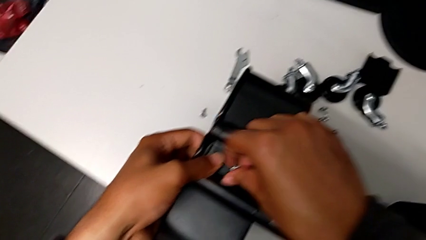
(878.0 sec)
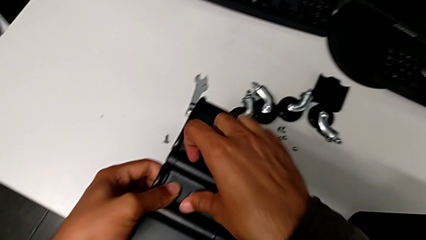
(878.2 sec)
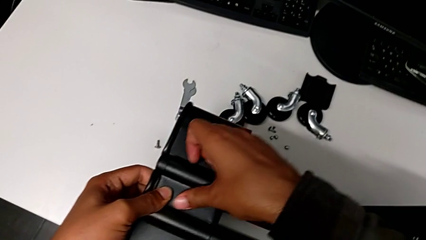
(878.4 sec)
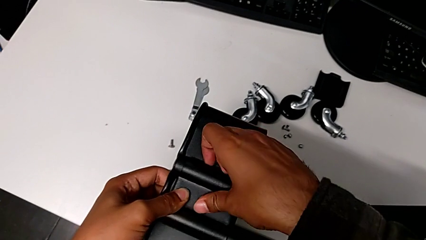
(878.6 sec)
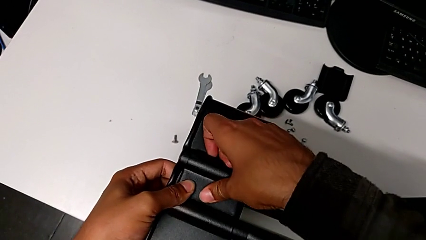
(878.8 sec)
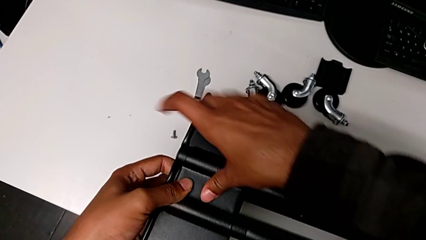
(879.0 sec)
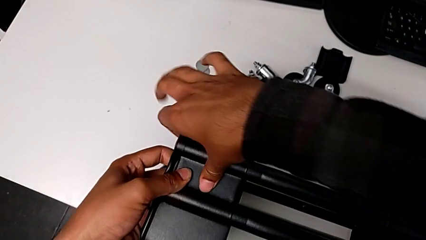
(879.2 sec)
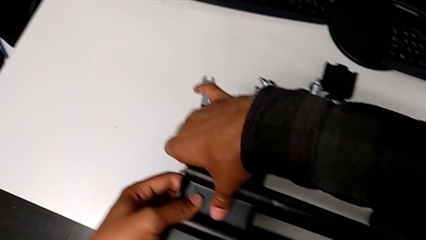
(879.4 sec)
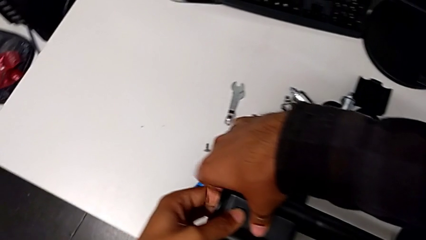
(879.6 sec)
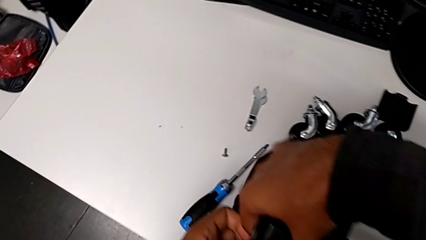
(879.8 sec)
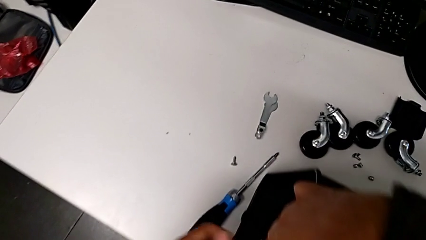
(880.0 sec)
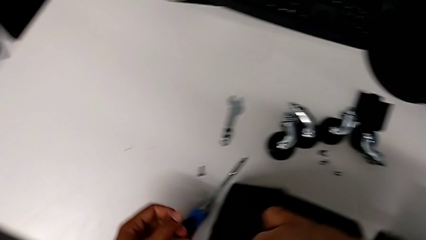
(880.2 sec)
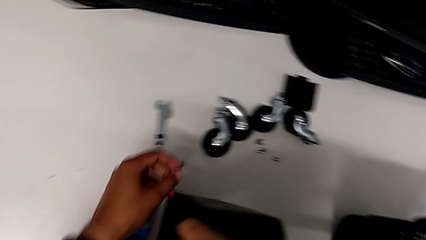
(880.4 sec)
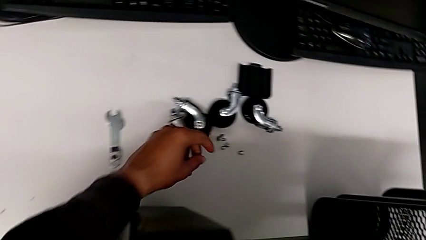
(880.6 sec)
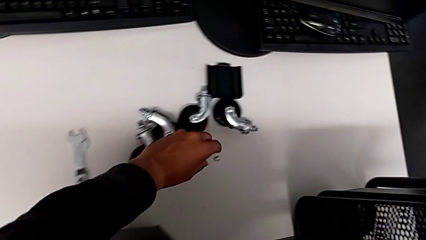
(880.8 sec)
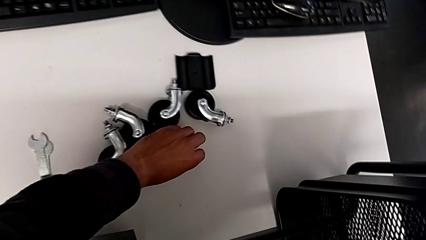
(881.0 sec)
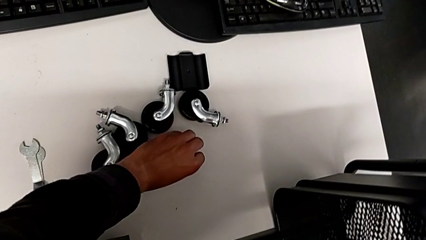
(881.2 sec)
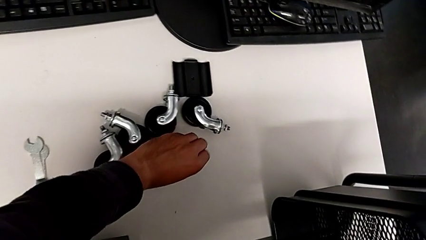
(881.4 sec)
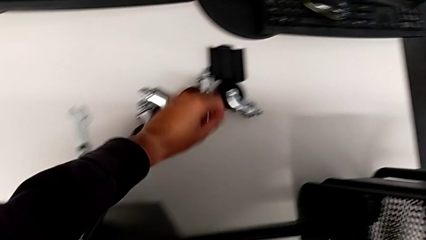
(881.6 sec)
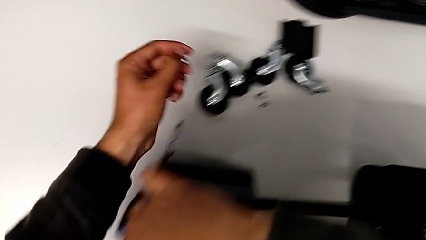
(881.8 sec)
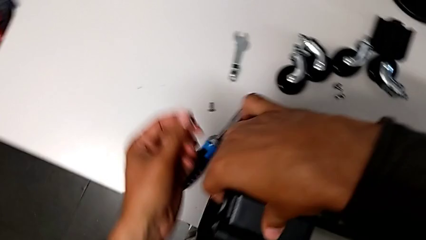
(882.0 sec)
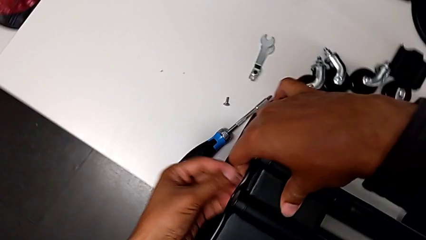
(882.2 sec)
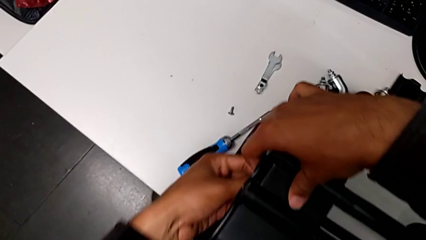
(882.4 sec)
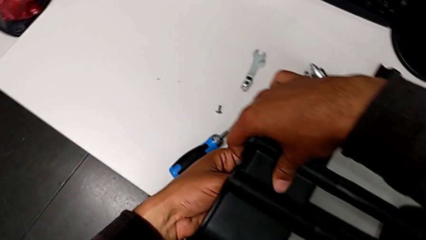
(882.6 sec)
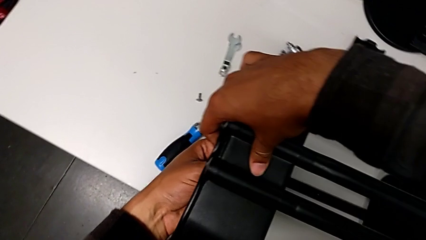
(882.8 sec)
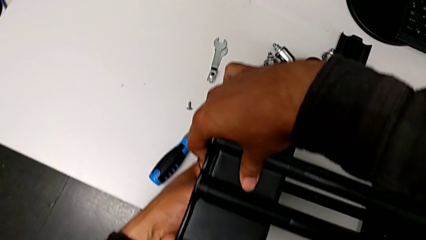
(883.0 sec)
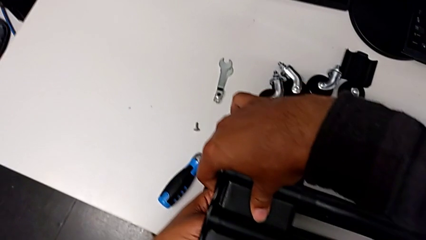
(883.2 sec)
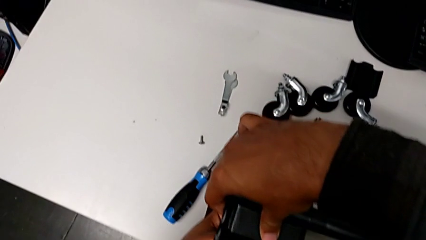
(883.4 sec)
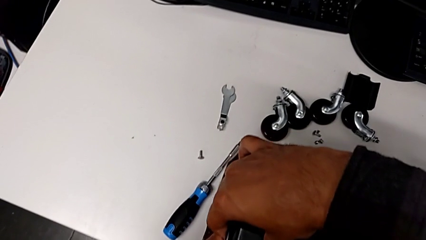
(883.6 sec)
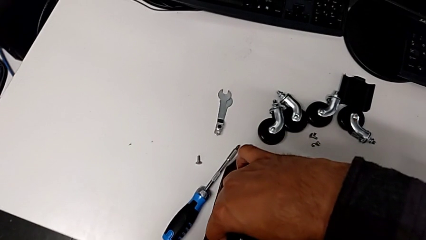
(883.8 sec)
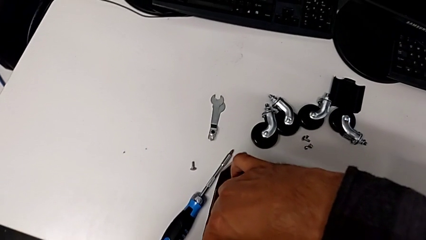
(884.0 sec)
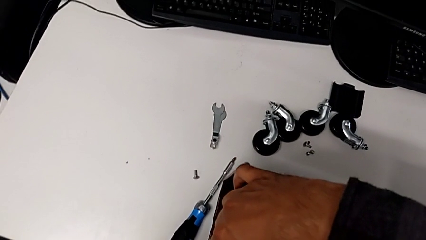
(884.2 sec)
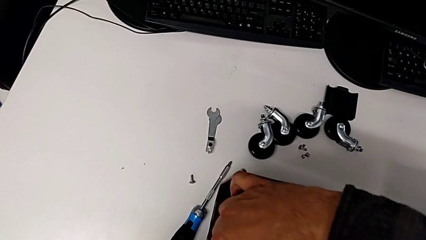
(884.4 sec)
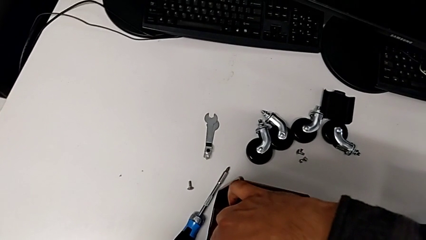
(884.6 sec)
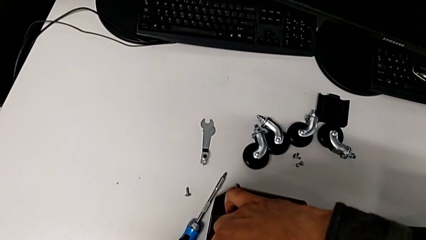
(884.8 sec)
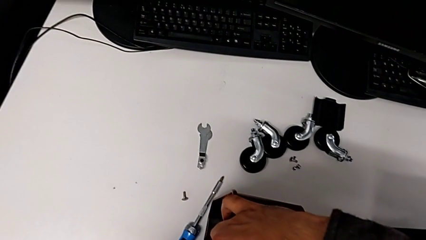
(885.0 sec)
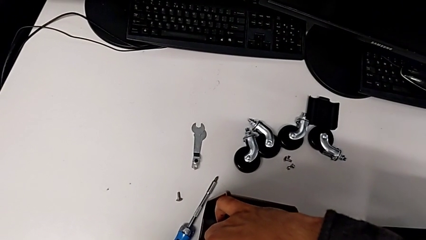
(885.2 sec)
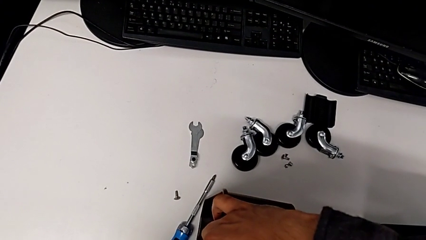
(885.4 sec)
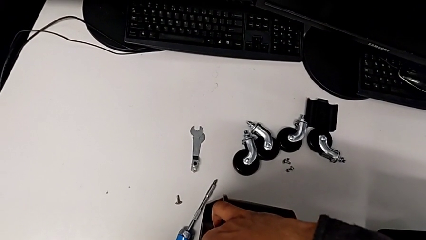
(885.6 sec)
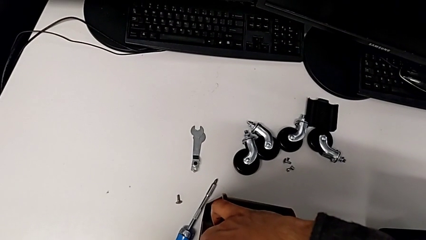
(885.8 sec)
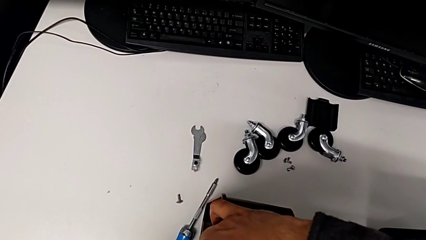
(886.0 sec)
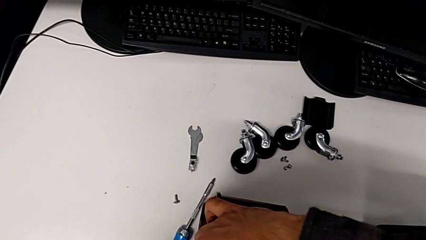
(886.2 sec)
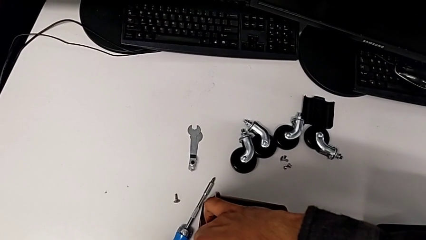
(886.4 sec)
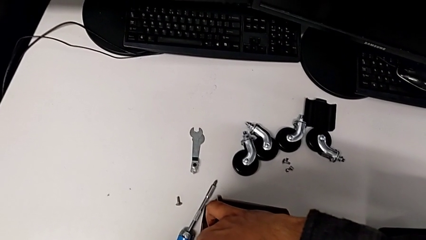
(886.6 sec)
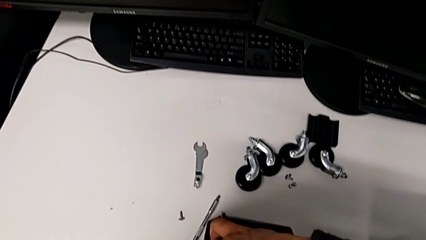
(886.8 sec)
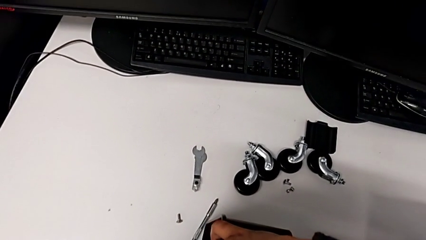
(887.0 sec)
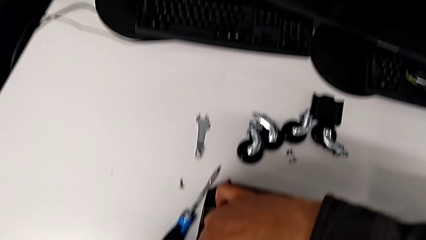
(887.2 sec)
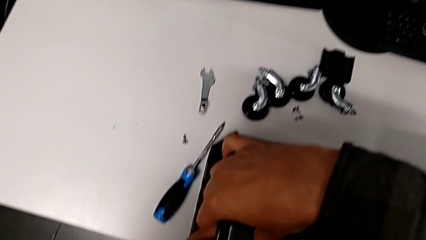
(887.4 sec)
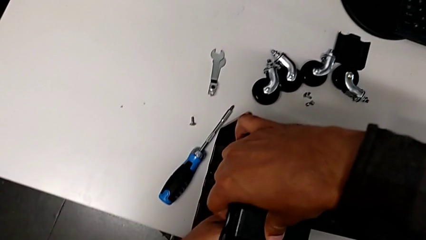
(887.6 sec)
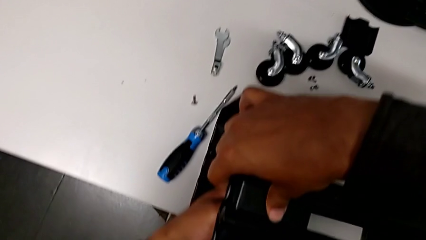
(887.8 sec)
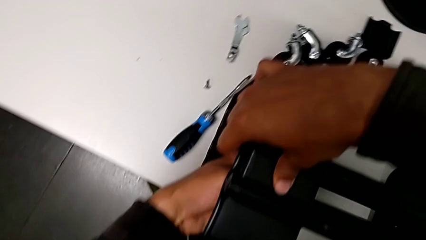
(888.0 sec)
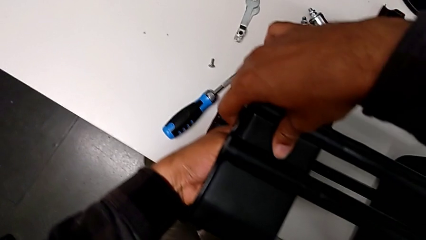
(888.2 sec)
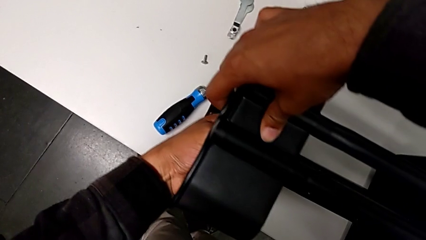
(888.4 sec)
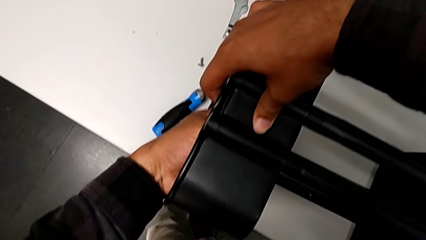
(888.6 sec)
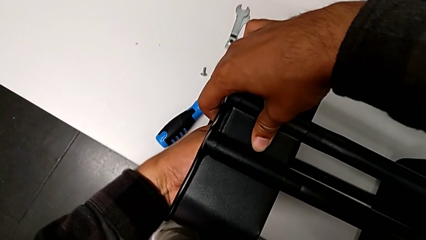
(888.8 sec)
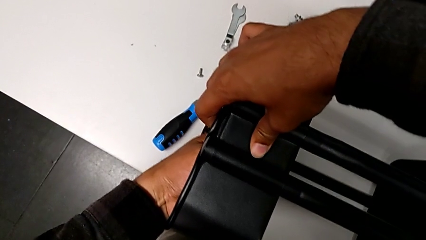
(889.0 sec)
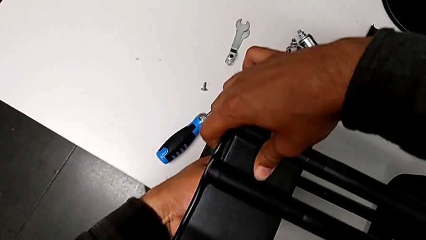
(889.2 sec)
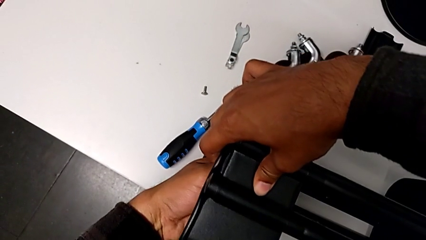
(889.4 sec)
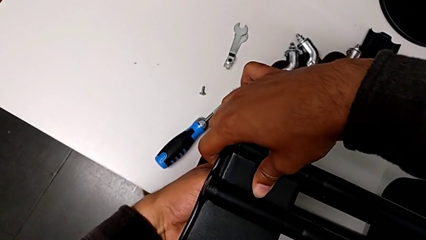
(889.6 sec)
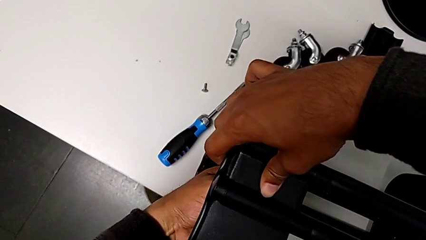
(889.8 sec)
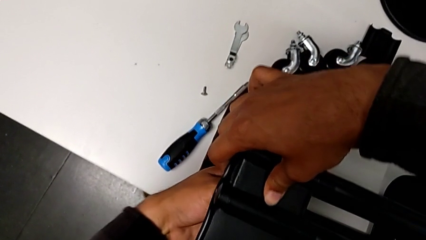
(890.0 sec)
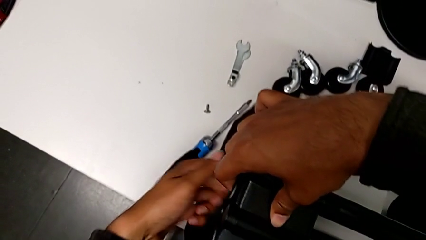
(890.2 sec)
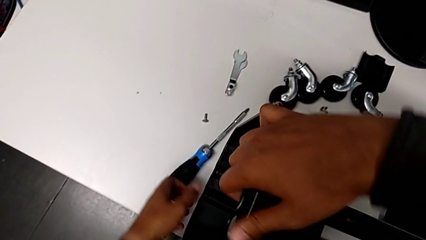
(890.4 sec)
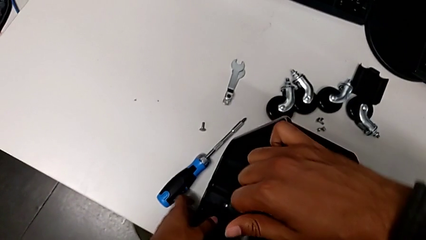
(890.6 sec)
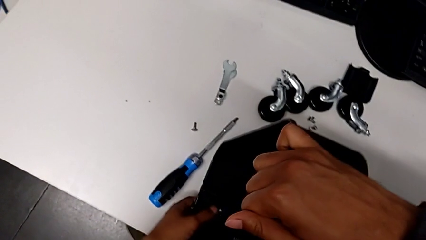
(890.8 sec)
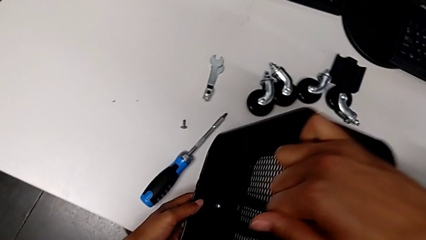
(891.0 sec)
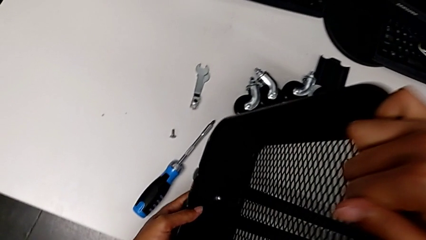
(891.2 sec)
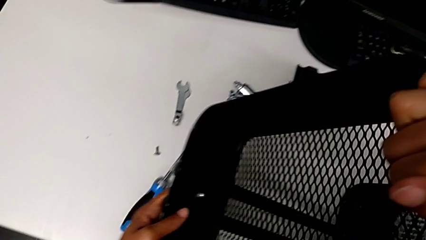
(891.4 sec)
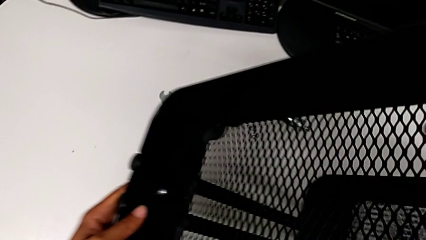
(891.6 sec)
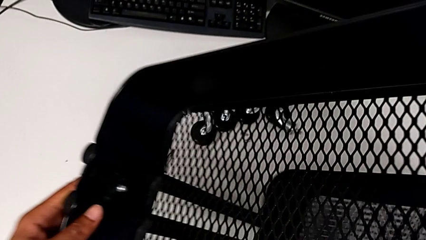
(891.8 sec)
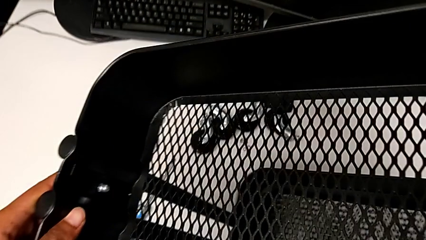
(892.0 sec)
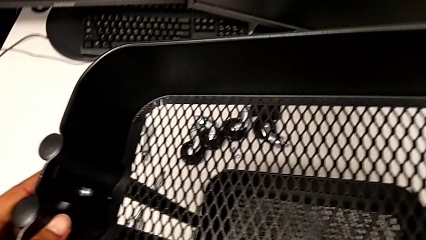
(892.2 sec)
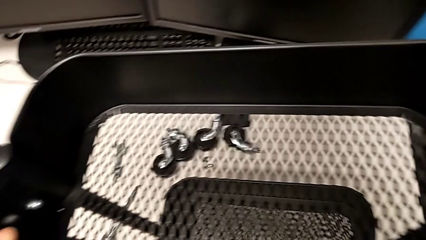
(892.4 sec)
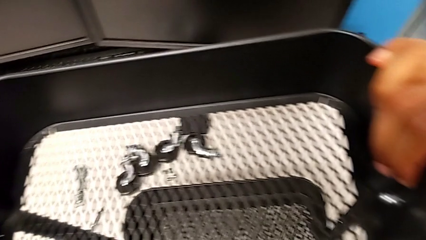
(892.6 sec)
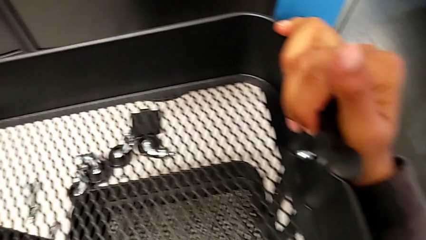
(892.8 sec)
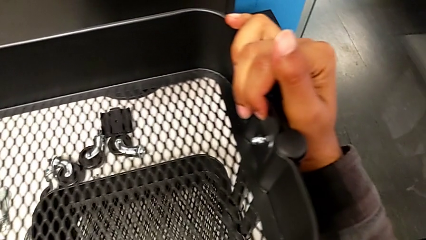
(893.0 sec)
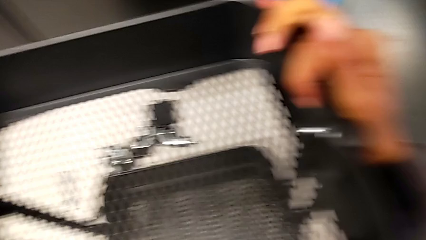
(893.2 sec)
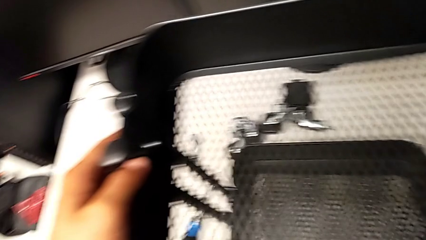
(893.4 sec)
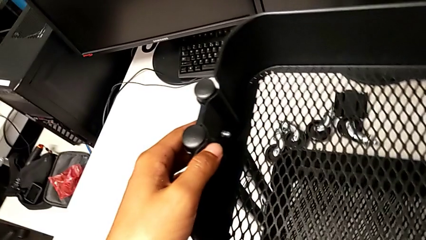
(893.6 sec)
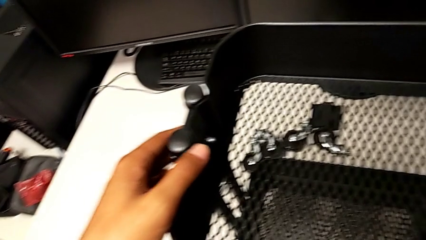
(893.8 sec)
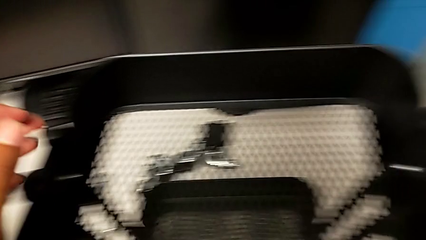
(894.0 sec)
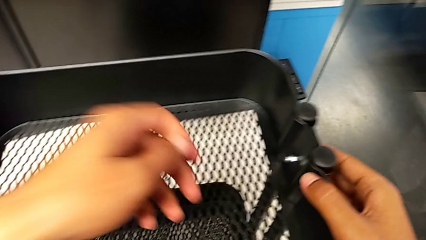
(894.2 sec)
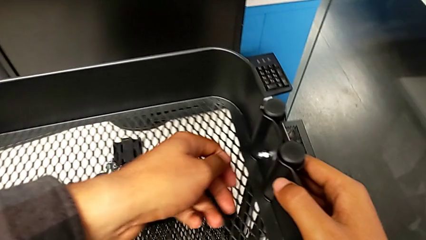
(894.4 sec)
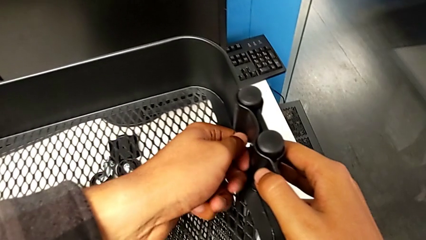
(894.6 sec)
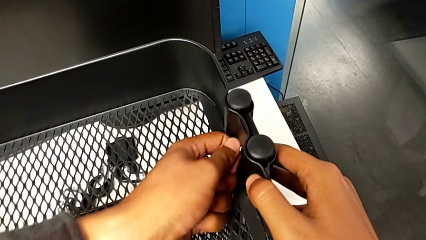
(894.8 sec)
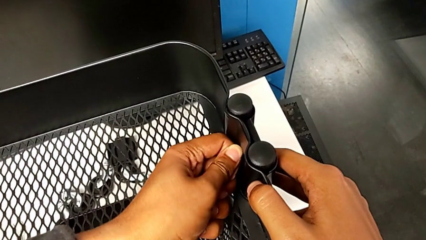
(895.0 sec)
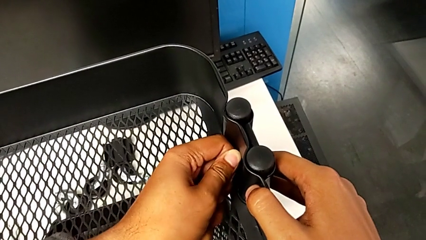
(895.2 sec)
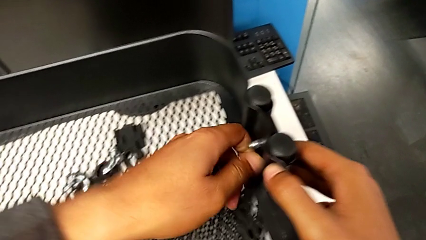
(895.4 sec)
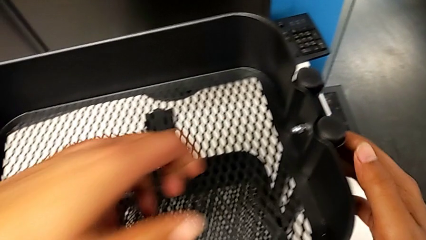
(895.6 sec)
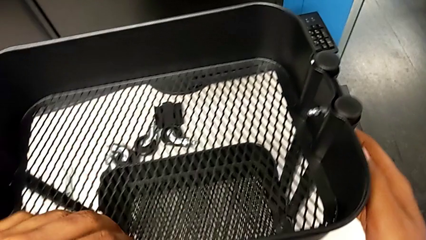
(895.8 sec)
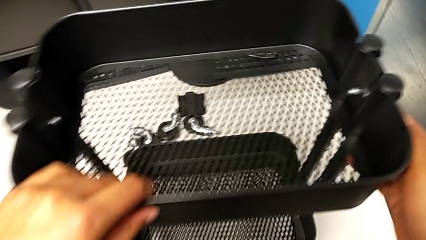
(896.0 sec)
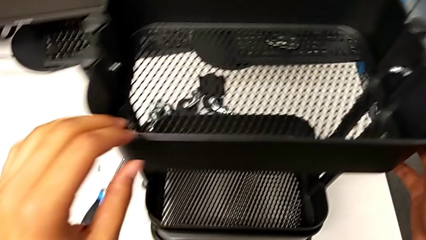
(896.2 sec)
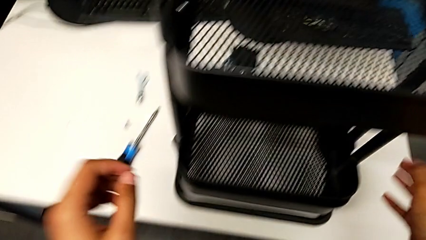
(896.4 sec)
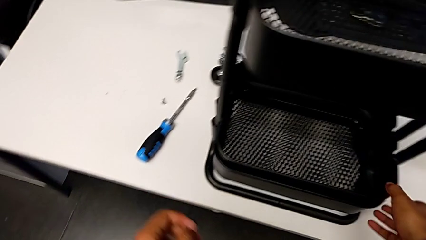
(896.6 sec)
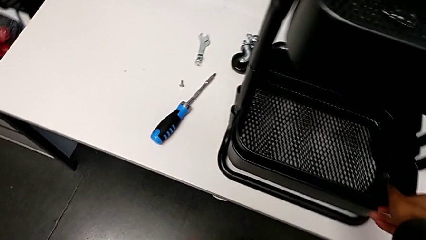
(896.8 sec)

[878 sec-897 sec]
The camera wearer is inspecting the base frame's position. They insert the screw, screw the fourth bracket and stand the utility cart.
